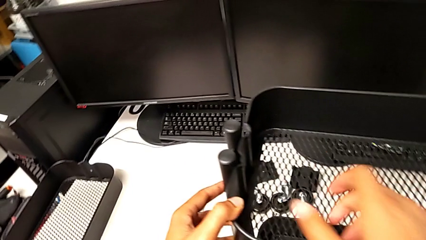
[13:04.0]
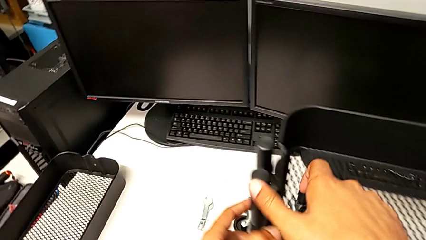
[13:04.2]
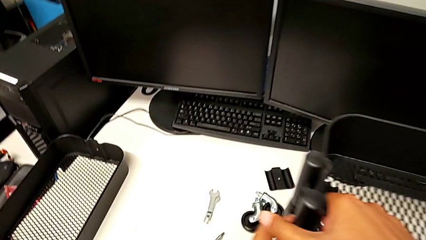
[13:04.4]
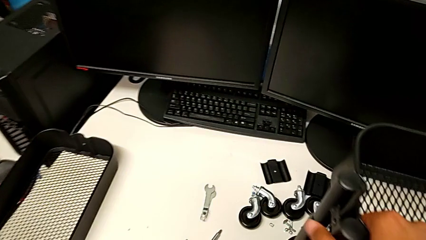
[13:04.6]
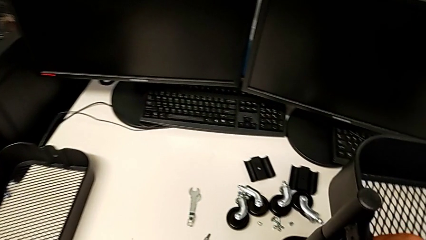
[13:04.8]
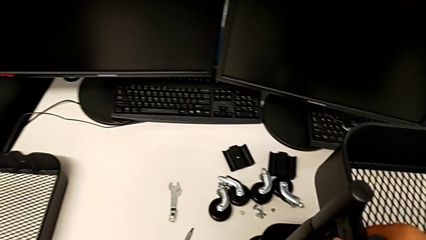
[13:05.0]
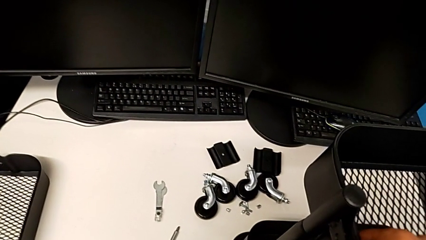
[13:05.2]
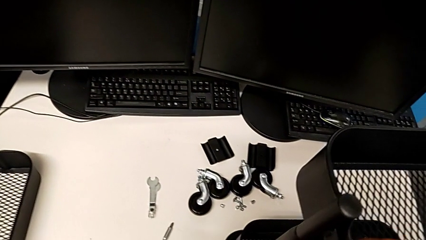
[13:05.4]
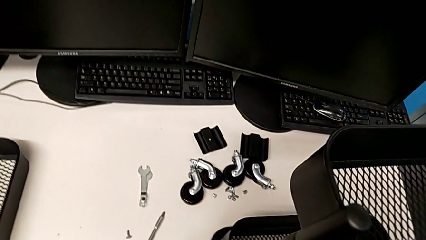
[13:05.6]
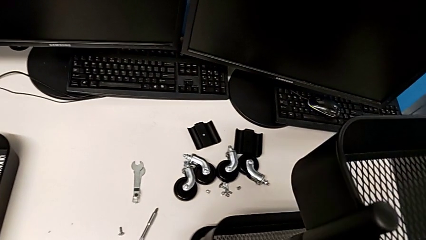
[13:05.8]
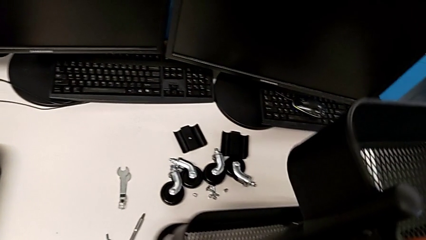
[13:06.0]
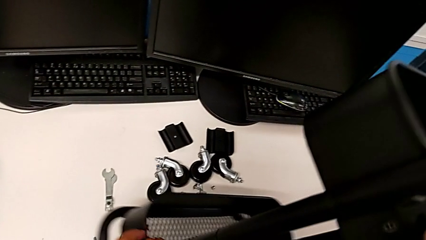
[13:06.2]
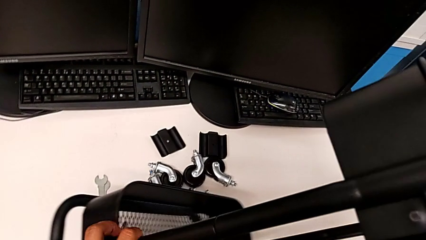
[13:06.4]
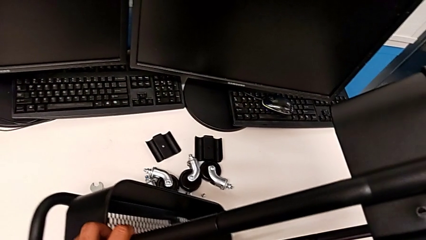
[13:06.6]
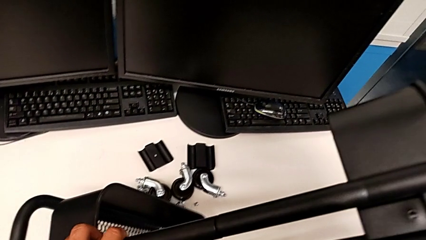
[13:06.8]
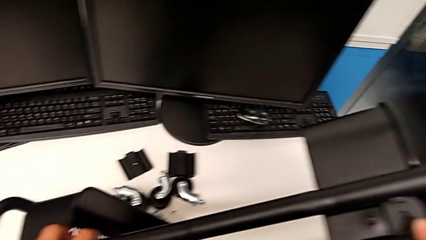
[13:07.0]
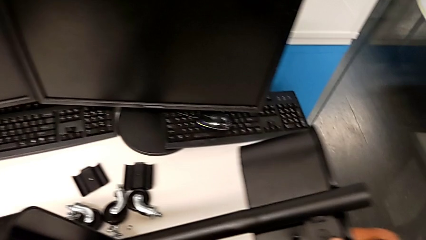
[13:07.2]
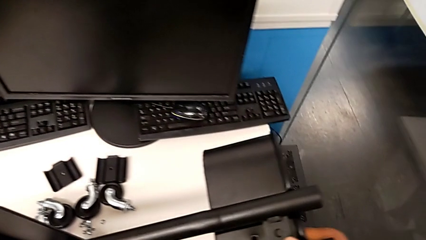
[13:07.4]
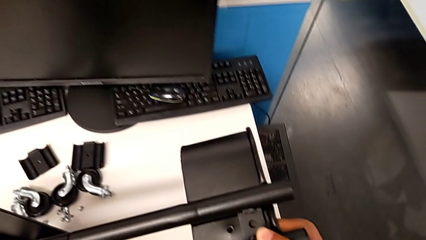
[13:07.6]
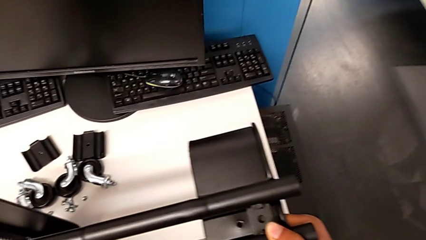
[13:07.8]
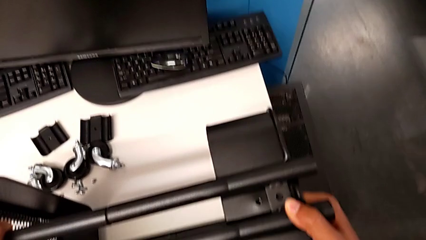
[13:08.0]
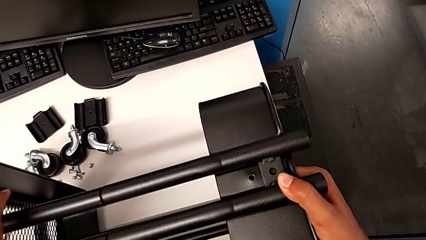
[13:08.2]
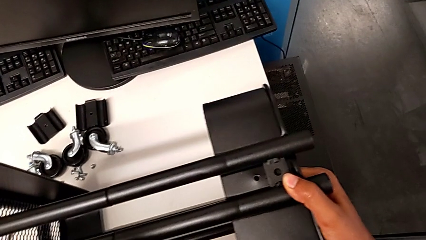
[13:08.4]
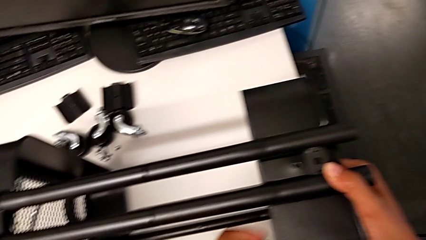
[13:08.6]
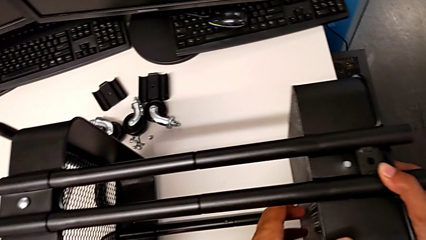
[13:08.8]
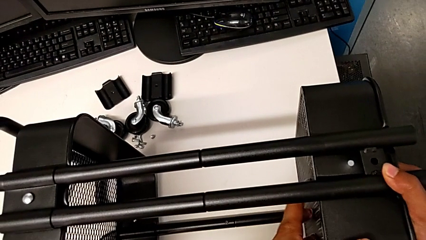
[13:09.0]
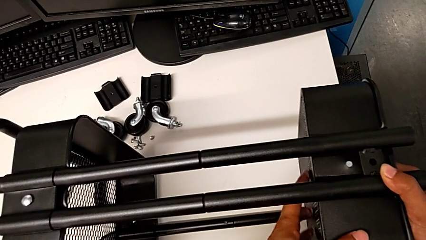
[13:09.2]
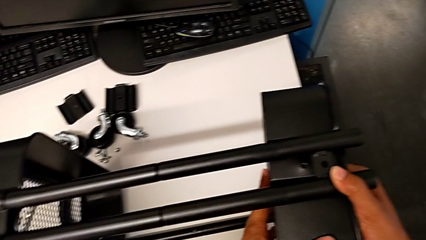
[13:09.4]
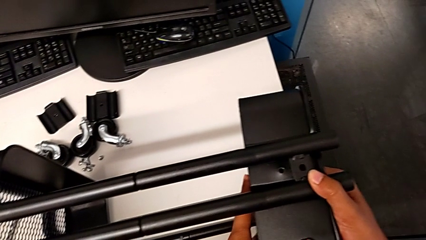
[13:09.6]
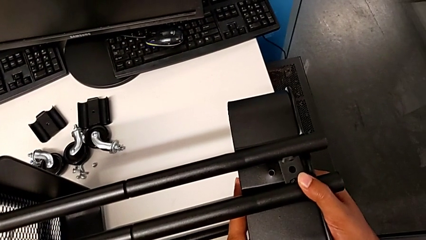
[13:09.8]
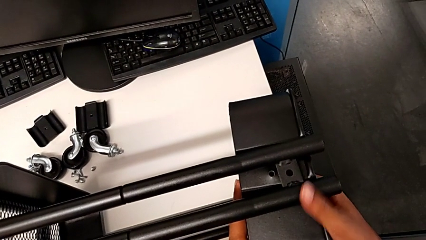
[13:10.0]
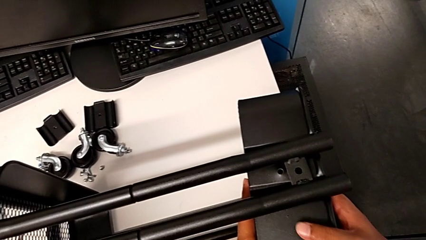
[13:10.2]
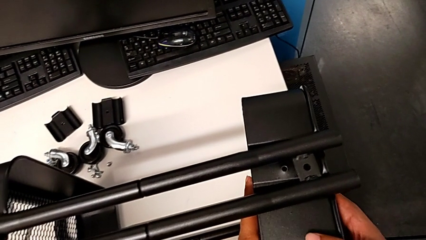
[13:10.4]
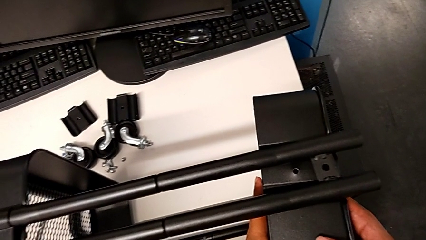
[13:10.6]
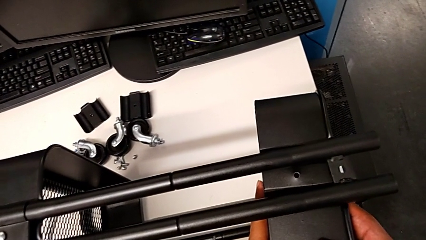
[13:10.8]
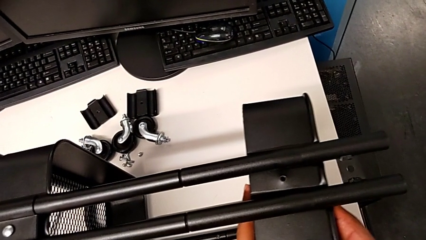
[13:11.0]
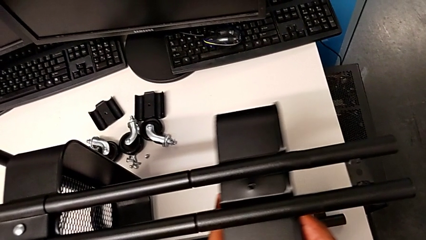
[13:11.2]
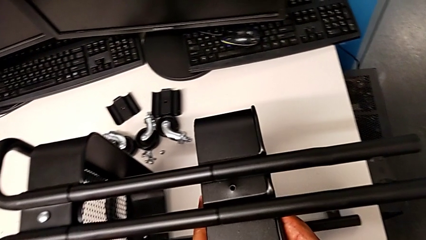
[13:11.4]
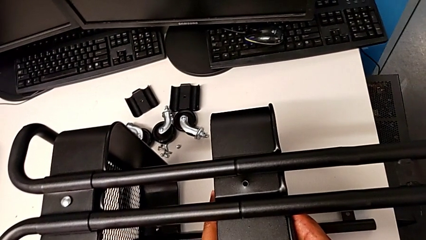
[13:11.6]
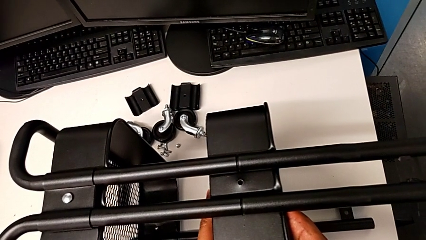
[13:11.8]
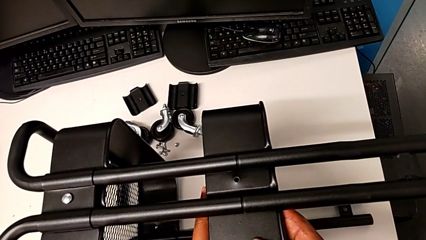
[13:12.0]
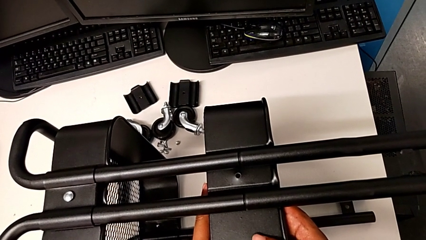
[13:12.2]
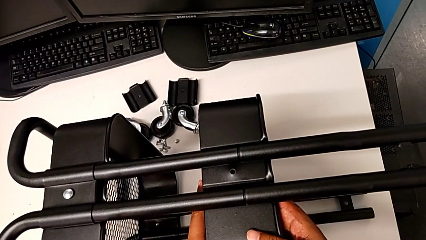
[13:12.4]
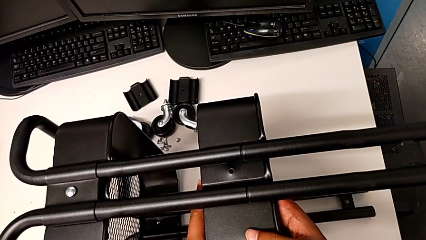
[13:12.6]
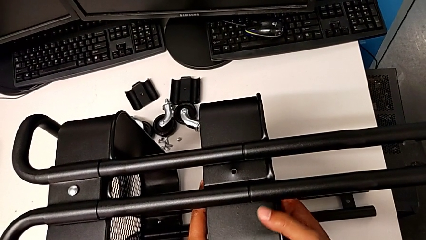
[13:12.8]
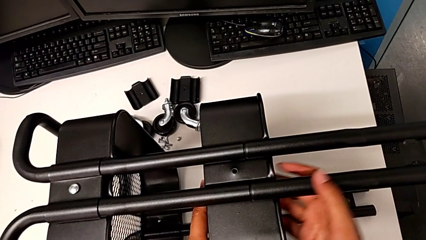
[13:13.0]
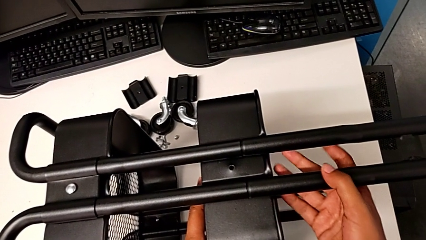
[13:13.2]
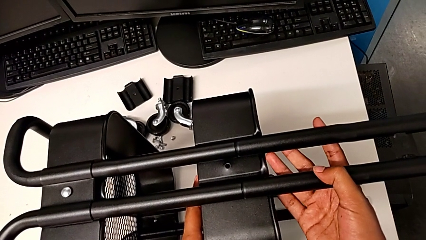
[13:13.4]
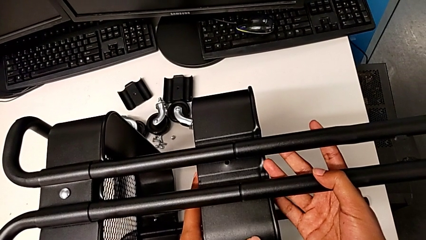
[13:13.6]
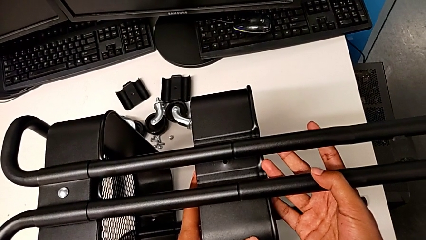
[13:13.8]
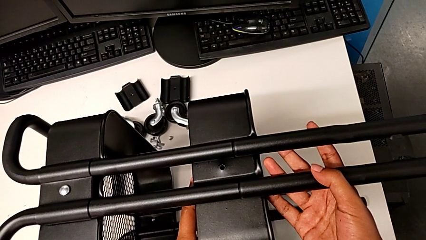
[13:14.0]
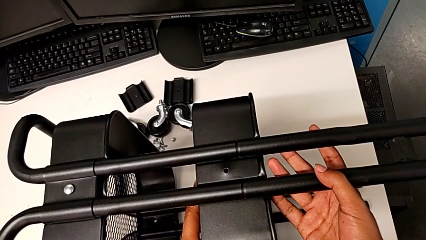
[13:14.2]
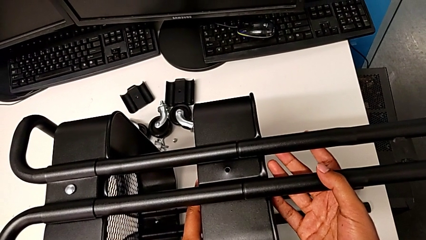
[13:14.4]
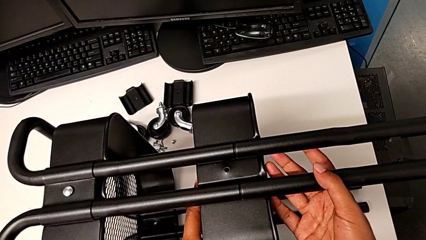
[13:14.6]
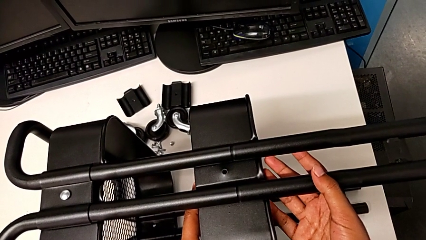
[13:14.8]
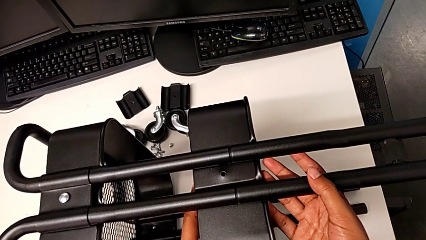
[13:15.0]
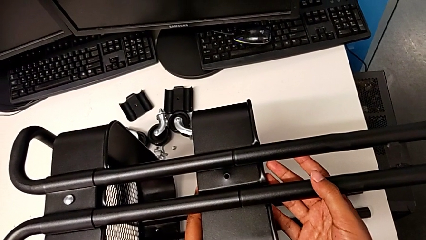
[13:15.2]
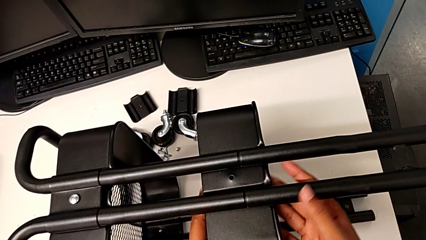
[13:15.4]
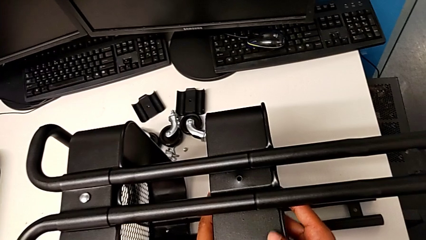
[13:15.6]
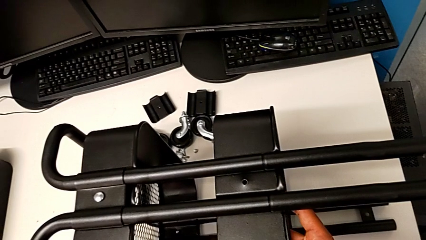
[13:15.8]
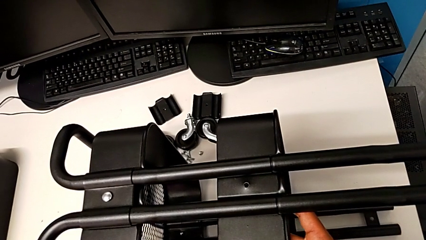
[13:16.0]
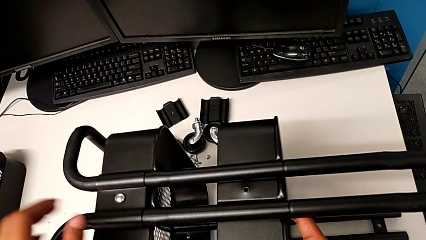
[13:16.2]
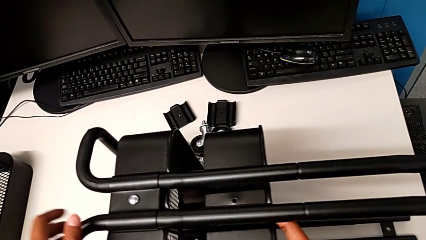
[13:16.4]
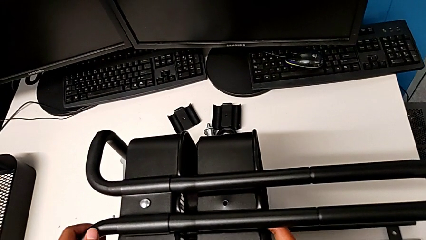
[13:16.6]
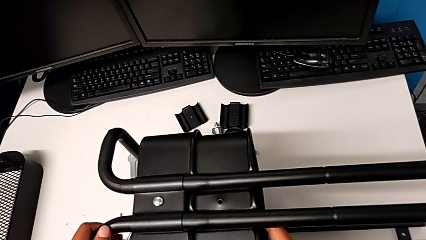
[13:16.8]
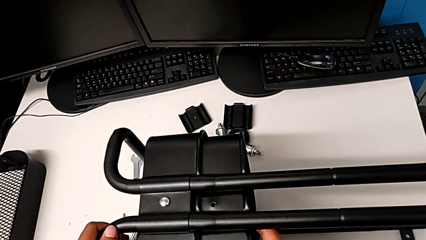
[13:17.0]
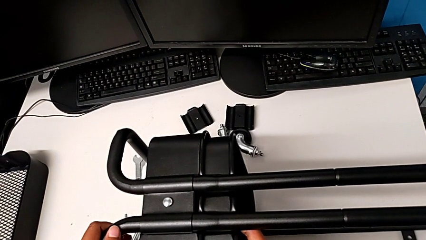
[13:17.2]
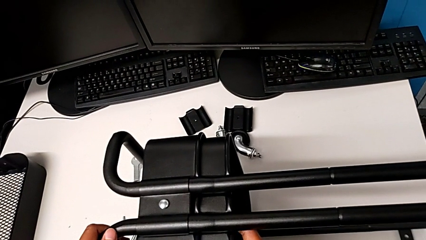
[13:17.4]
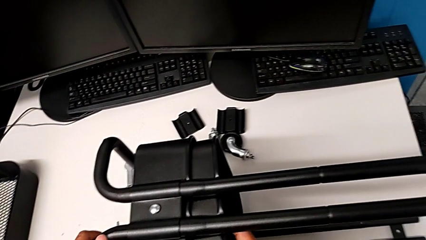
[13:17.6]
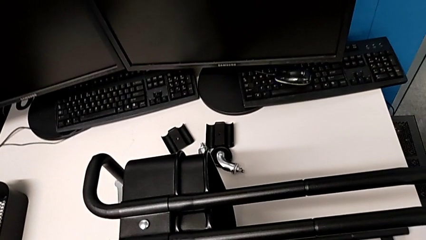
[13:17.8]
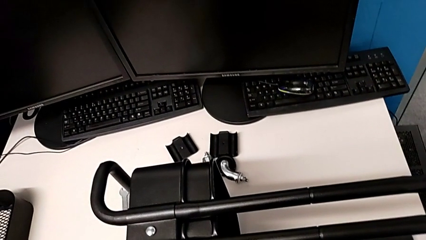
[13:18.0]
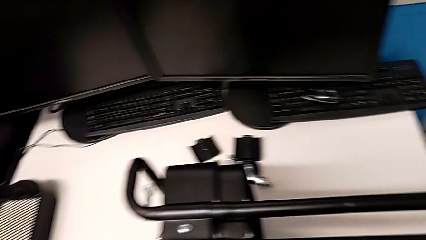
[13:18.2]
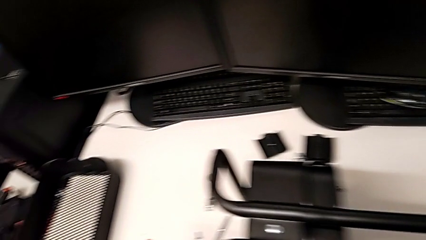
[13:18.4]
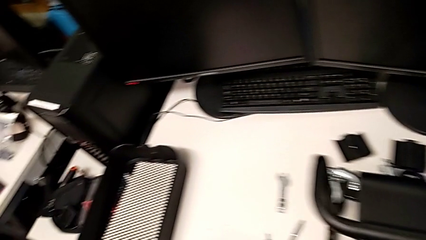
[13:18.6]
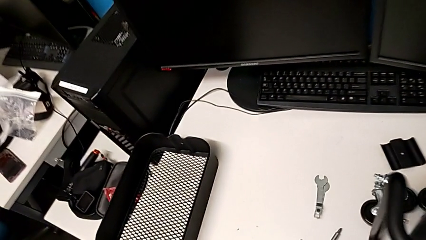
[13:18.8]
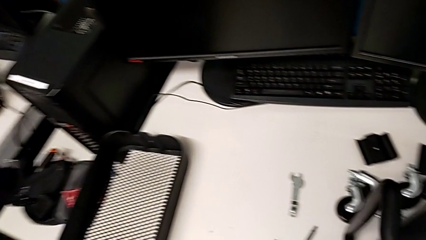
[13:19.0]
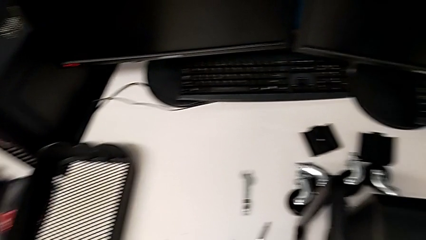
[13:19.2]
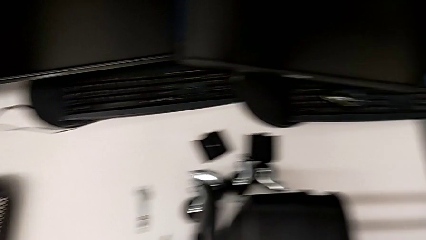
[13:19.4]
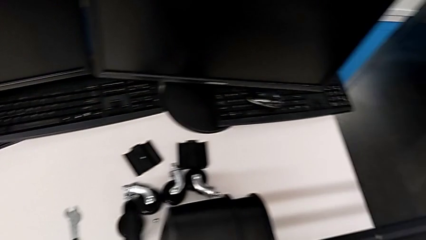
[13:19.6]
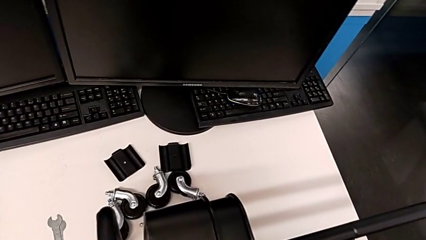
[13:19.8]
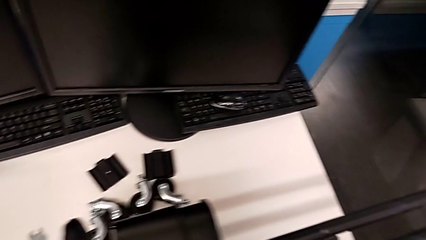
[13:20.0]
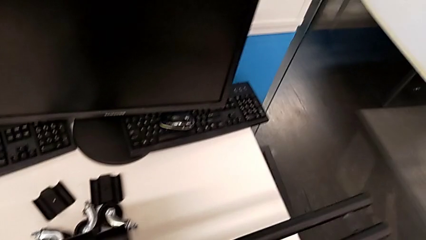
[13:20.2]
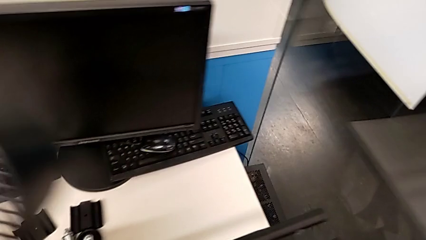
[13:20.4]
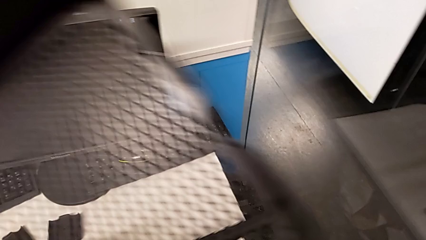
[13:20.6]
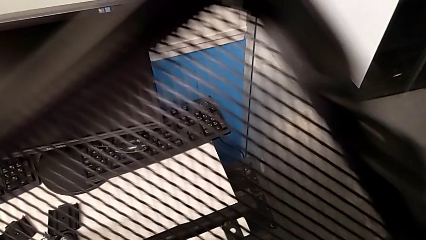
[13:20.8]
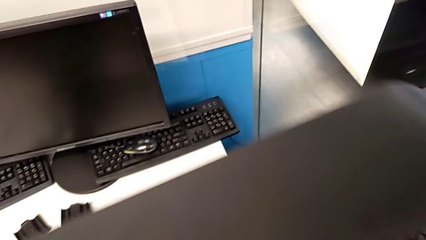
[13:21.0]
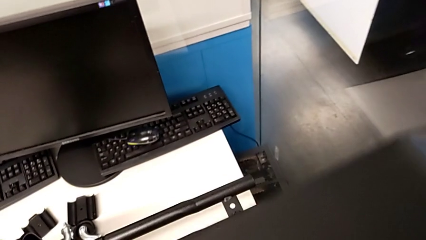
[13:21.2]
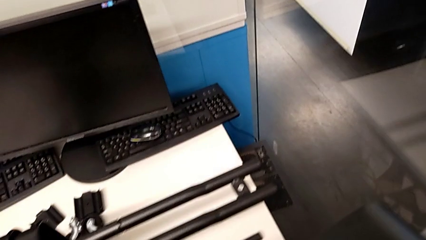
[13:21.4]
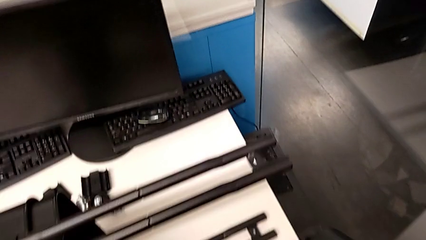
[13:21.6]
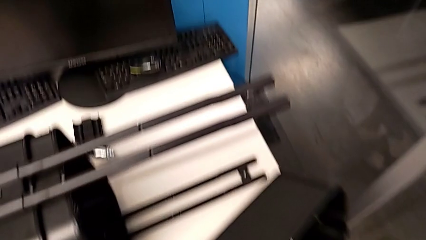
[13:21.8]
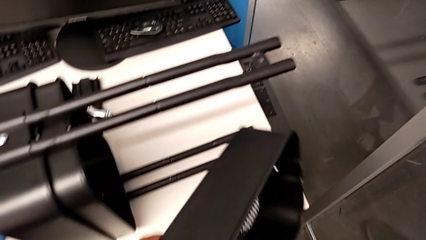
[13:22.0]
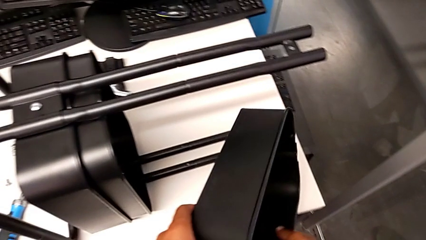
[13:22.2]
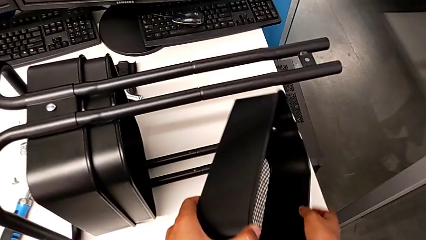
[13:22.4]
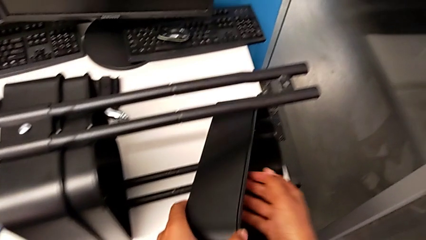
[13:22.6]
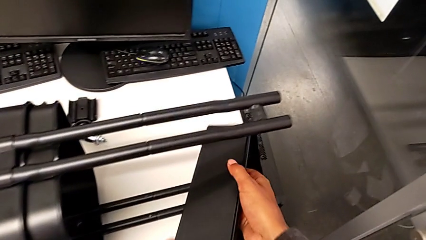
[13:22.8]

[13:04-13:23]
The camera wearer is inserting the biggest tray. They rotate the utility cart and grab the first grid tray.
